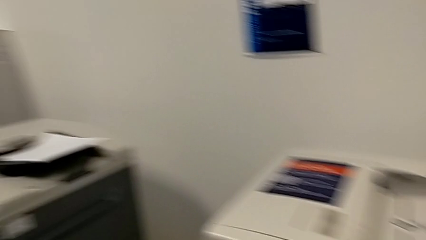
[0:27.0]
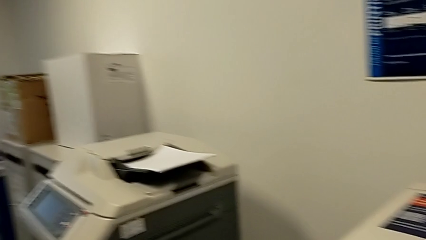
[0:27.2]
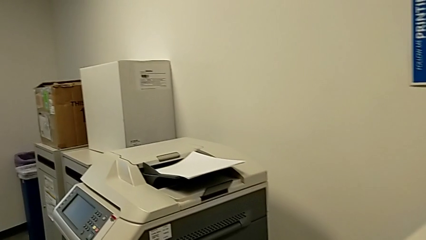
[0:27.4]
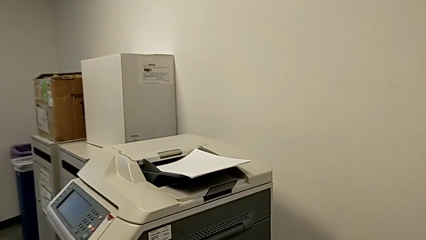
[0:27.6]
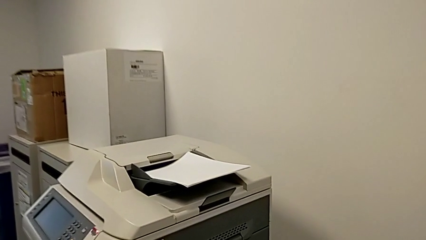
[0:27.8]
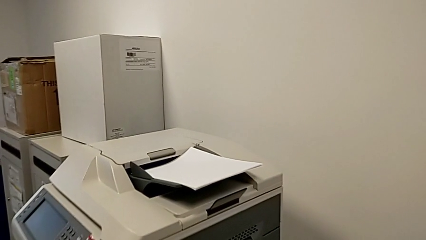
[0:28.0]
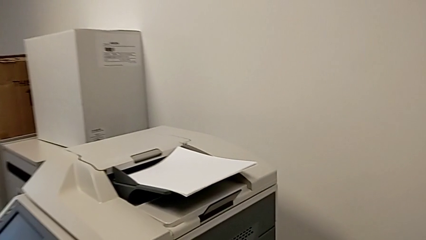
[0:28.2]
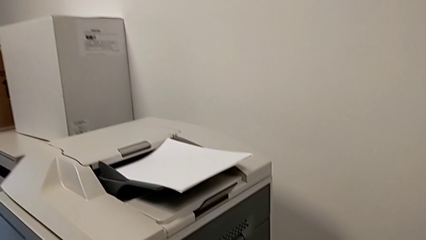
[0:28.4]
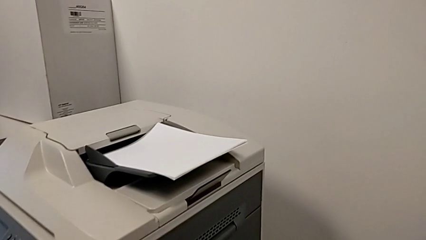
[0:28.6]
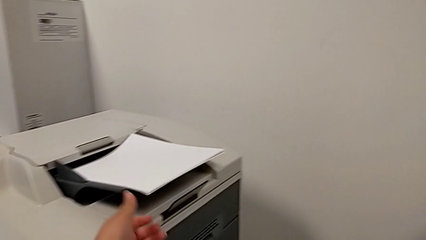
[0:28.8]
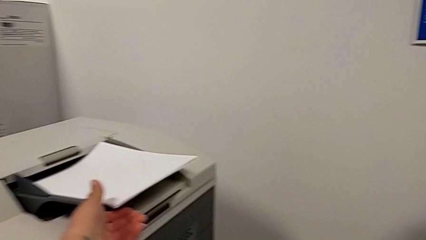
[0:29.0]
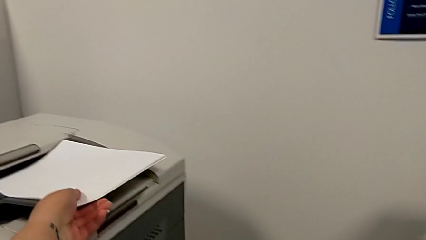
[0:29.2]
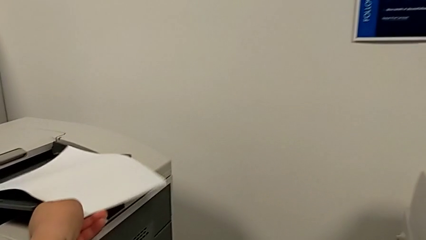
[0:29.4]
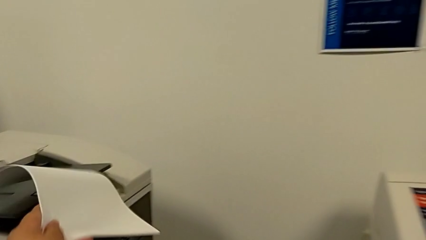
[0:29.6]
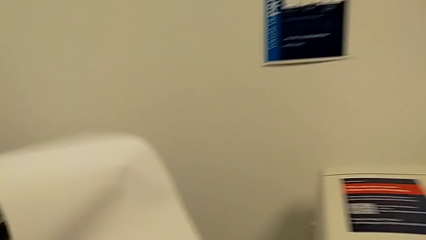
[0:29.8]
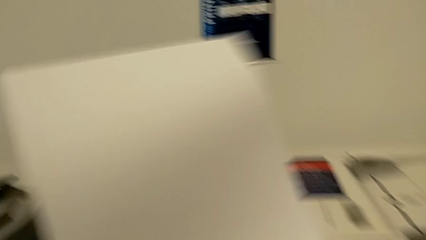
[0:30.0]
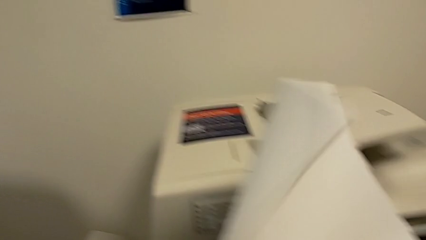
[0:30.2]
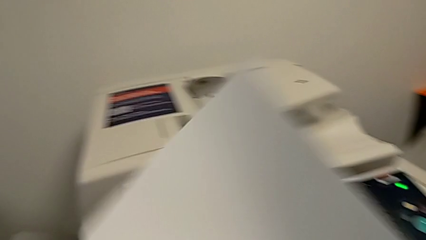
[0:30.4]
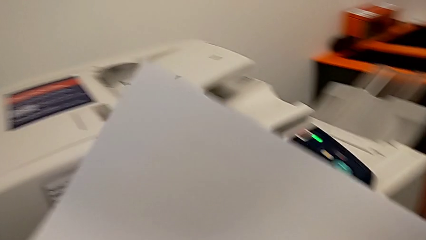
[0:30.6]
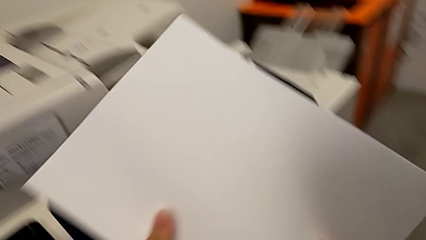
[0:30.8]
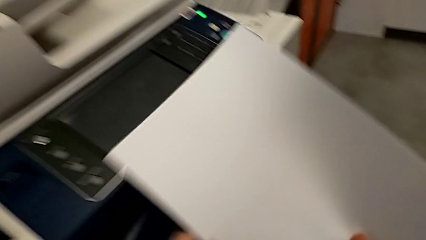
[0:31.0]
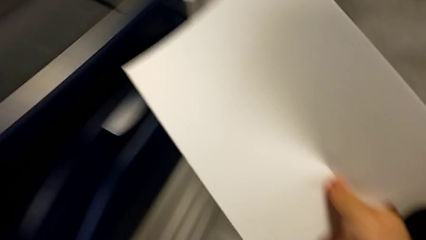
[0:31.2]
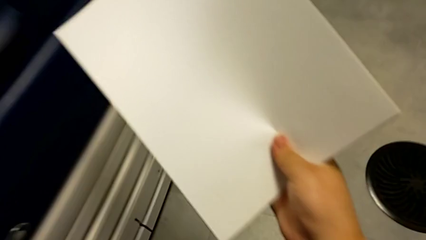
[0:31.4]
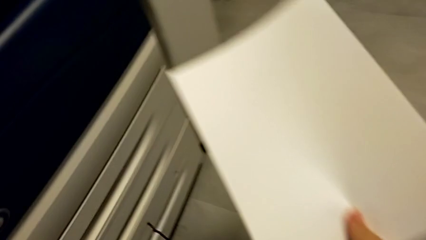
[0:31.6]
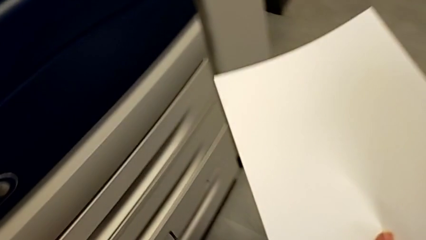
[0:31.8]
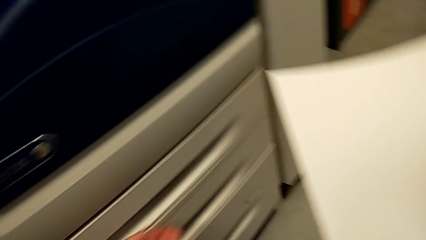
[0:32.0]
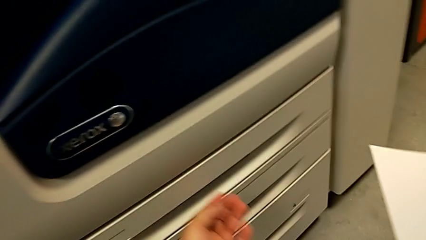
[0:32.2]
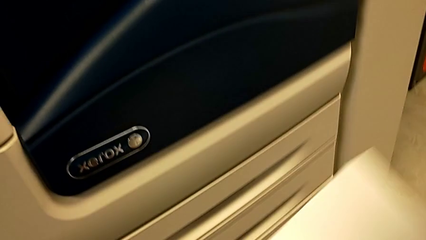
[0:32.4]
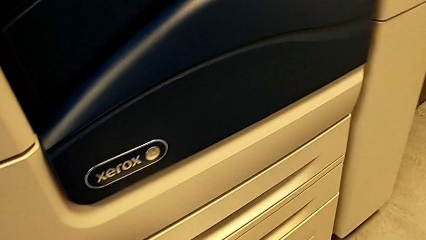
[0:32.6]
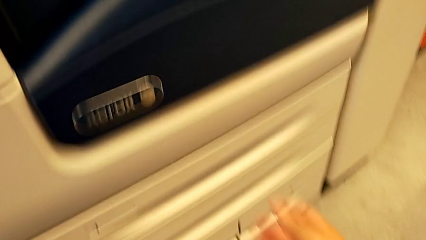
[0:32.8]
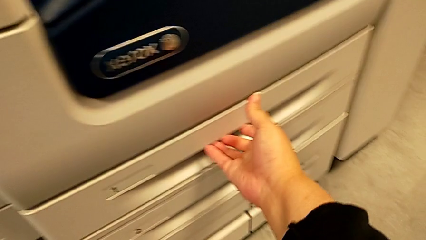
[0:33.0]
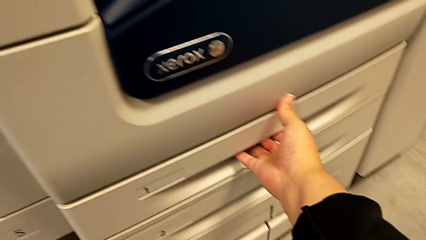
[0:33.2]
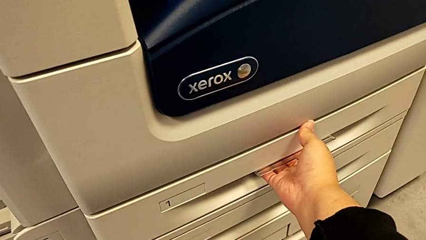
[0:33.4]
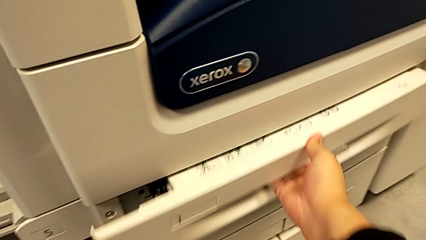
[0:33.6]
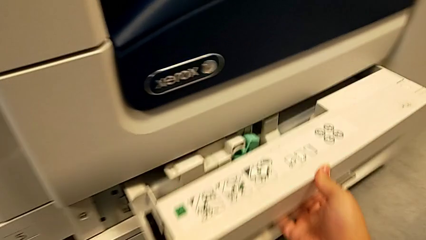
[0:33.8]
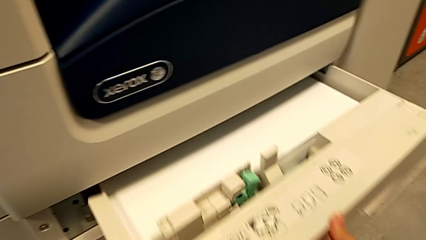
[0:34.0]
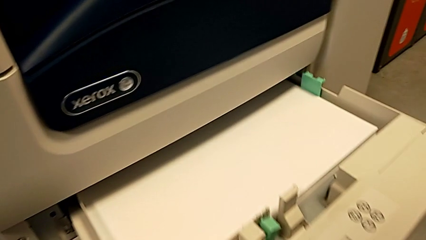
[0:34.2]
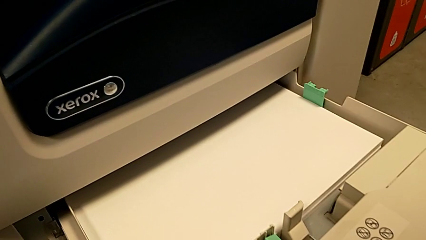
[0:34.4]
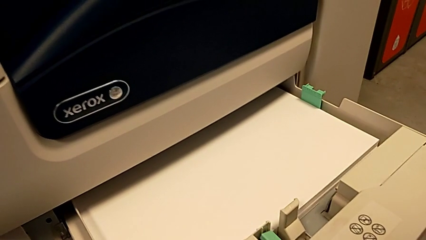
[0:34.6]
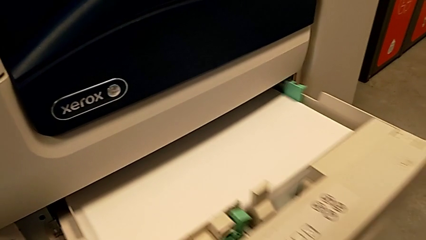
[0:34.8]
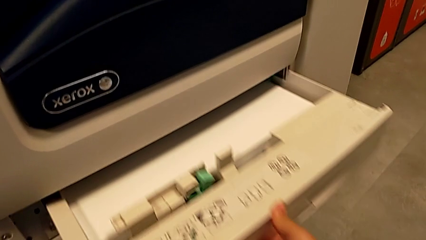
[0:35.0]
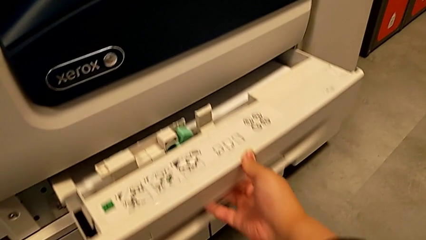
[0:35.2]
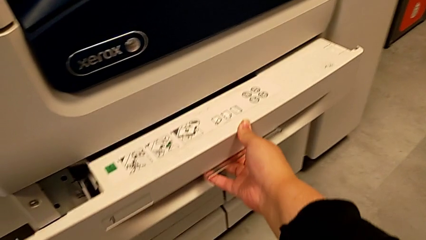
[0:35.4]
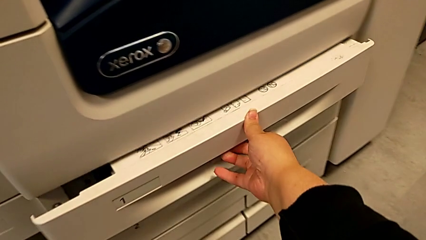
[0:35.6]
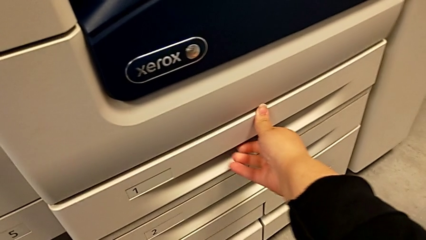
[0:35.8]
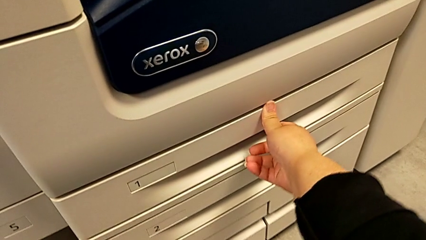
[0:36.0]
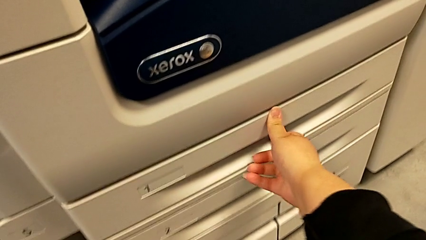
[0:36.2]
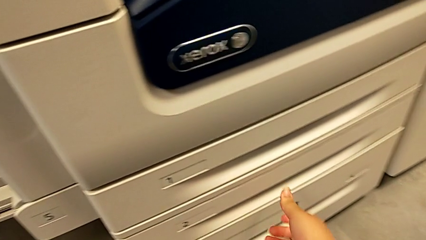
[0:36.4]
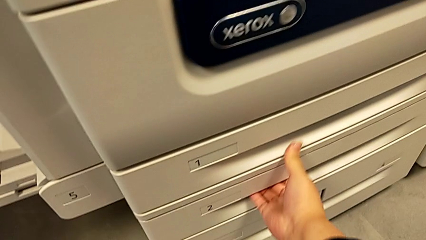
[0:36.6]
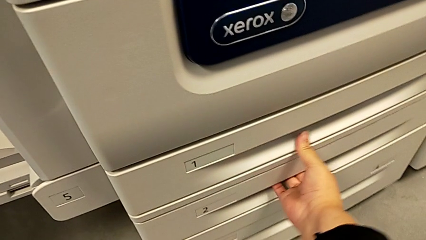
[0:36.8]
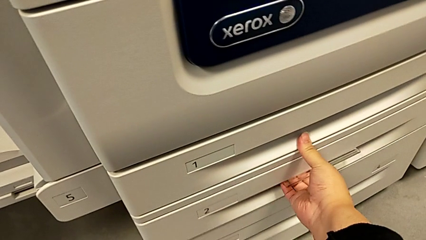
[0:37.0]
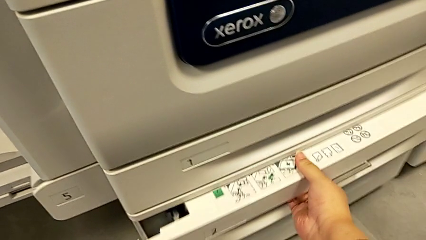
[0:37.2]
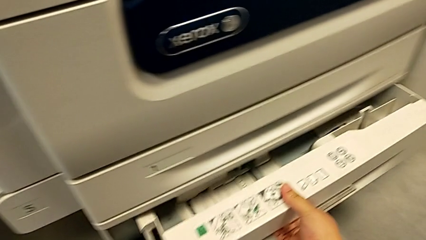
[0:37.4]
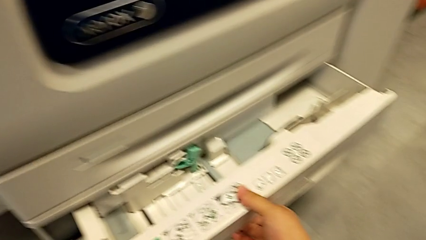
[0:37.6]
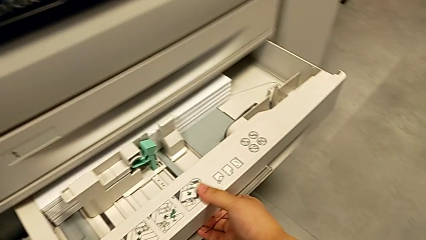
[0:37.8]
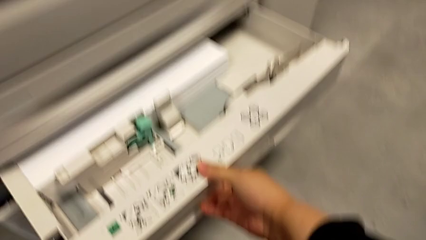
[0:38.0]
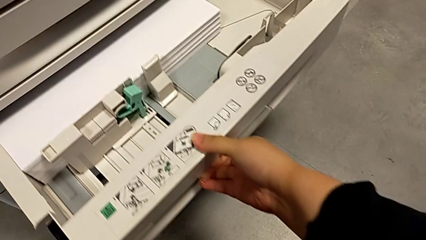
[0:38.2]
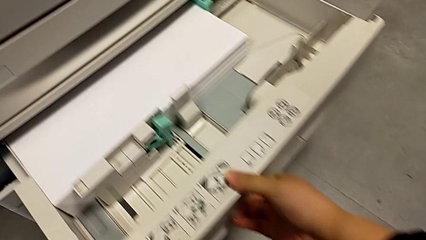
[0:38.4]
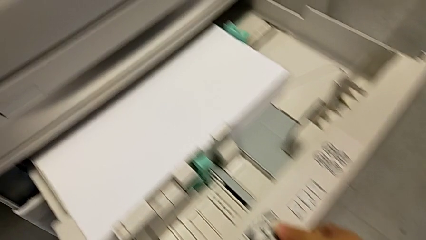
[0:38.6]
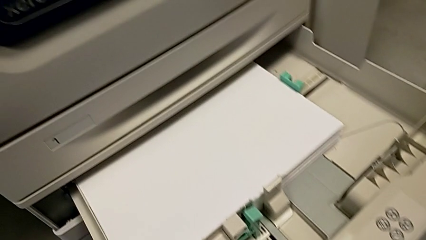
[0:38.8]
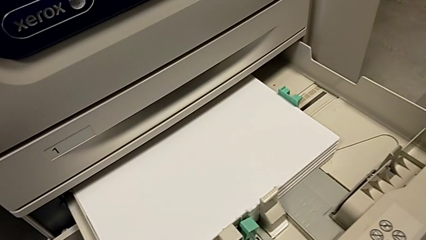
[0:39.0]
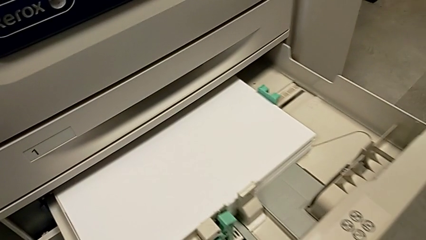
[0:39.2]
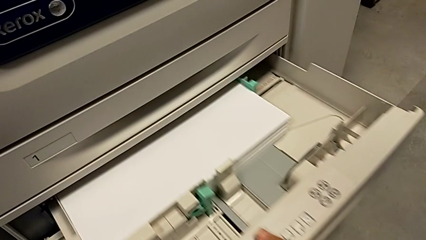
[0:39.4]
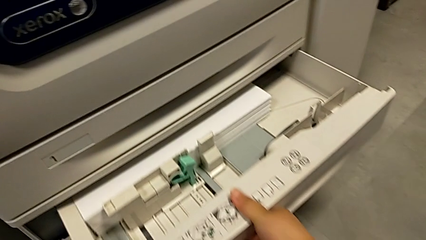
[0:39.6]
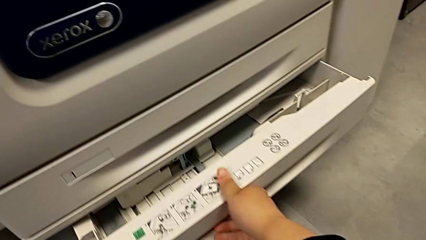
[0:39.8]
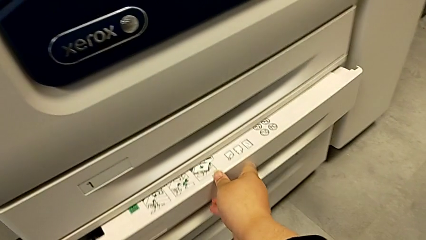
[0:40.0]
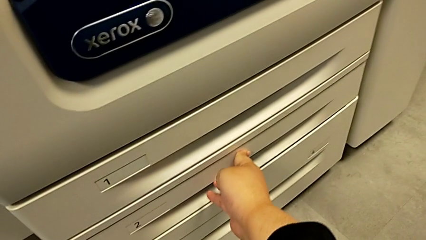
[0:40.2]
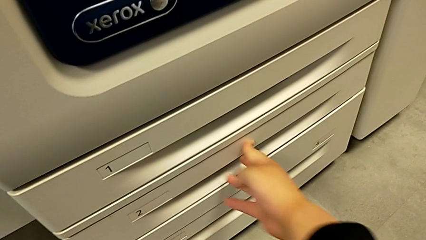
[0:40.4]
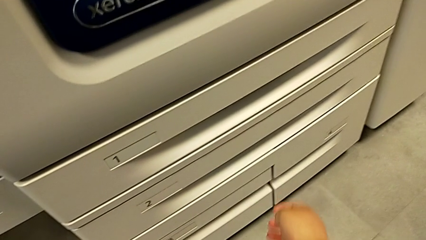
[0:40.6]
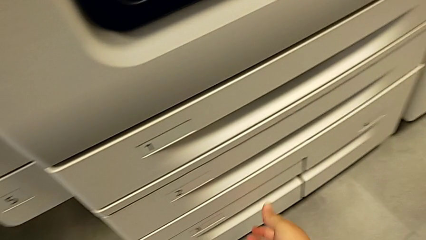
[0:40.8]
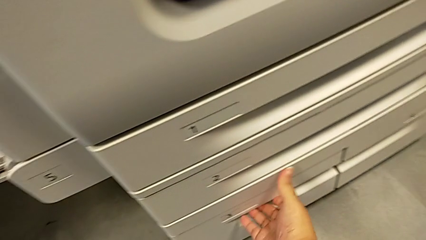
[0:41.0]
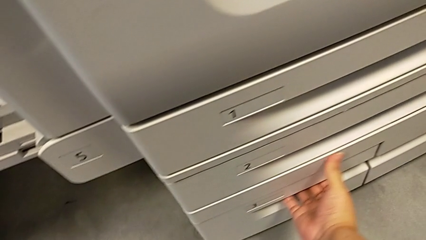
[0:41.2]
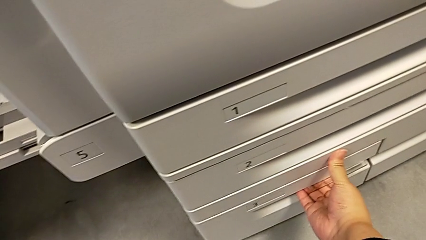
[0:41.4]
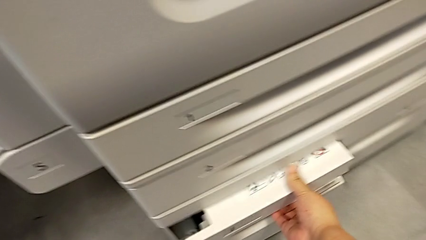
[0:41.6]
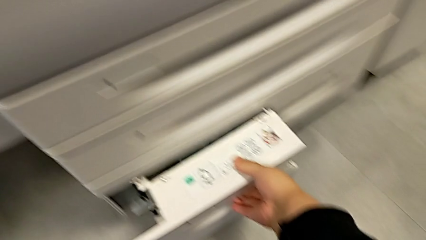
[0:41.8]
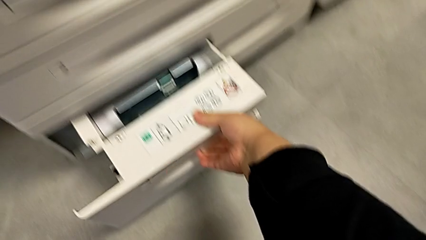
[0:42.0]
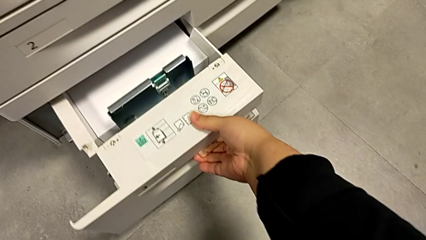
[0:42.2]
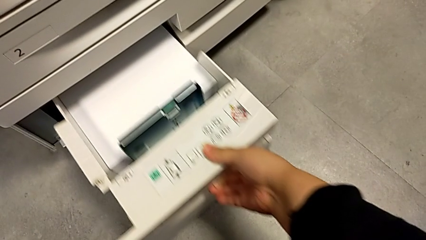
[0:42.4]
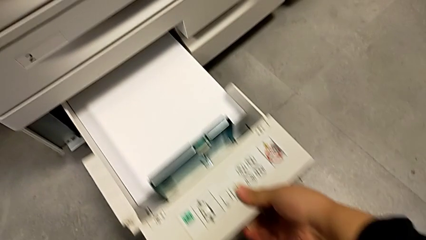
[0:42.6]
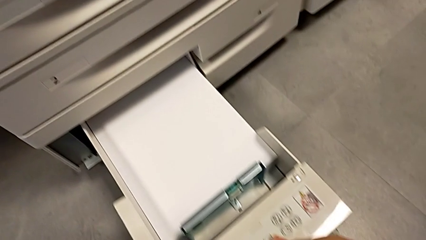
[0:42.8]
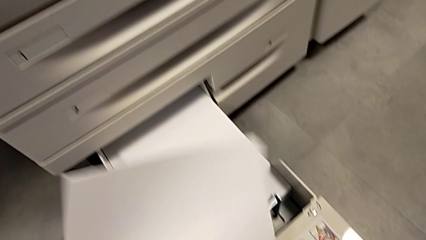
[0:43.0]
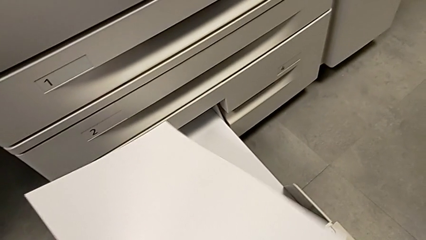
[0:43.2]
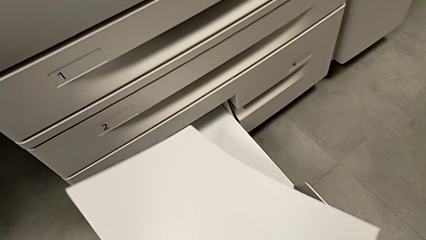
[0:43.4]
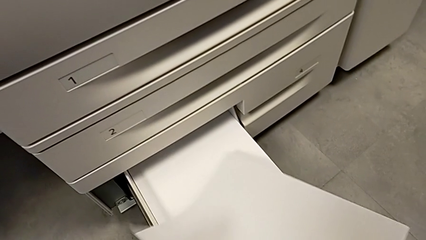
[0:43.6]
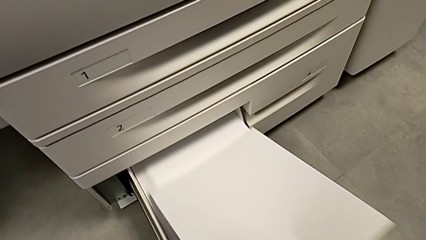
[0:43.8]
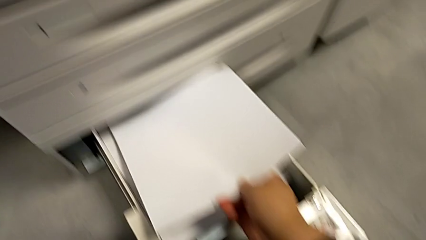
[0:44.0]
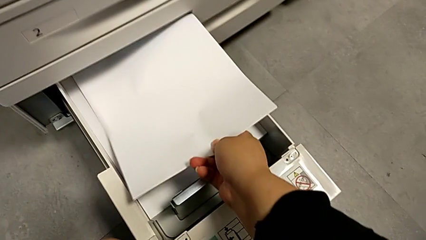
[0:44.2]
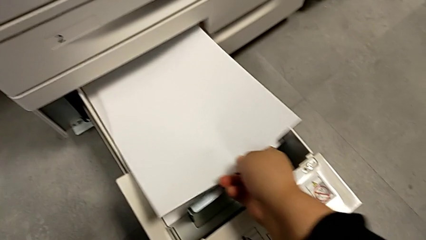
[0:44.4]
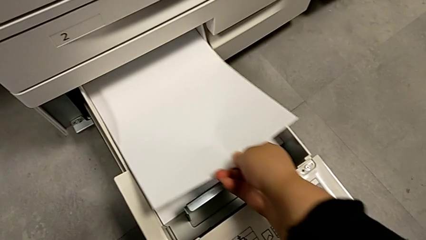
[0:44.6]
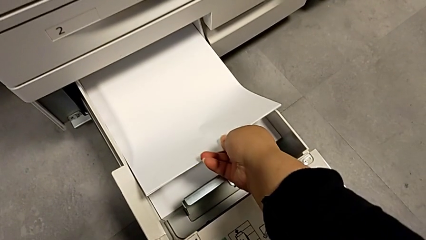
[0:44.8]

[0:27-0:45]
The camera wearer is loading a paper stack into the printer. They approach the white paper stack, grab the paper stack and lift the white paper stack. They wrongly open the first paper tray, close it, open the second paper tray and close it. They grab the third paper tray, open it and load the paper stack.
